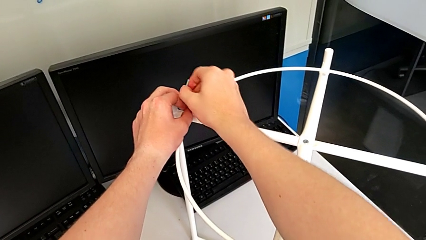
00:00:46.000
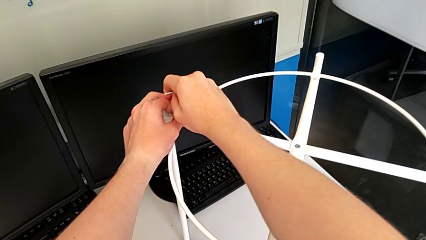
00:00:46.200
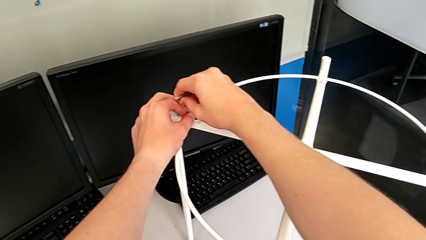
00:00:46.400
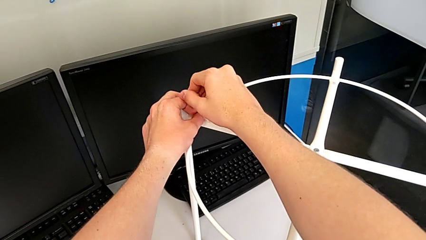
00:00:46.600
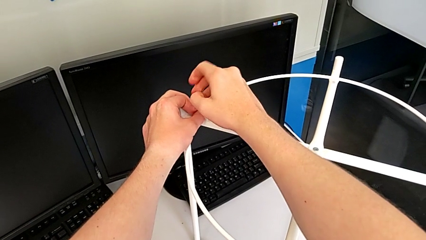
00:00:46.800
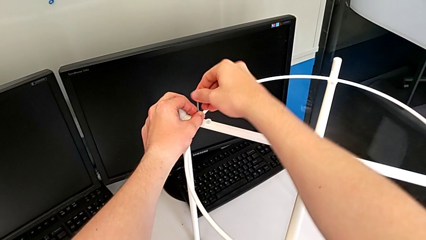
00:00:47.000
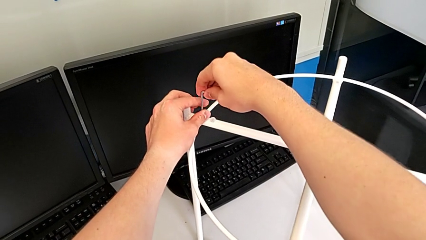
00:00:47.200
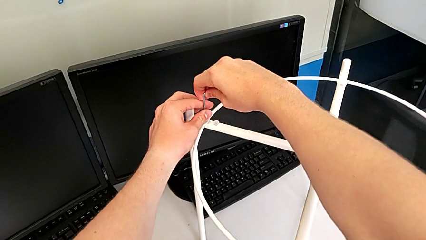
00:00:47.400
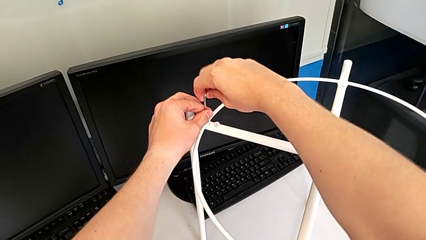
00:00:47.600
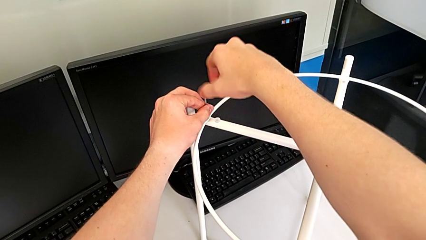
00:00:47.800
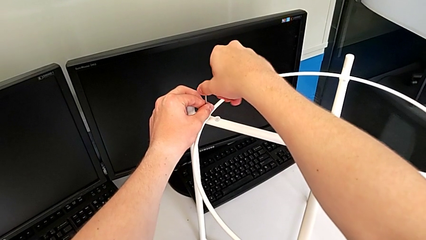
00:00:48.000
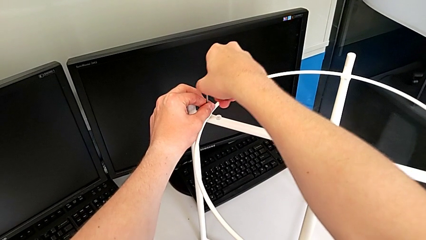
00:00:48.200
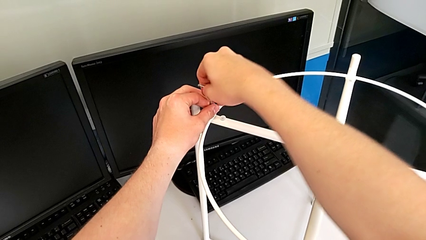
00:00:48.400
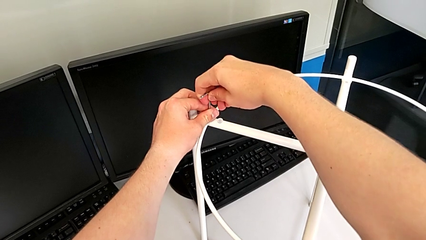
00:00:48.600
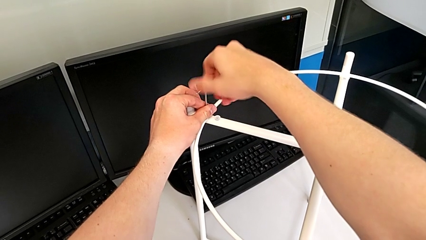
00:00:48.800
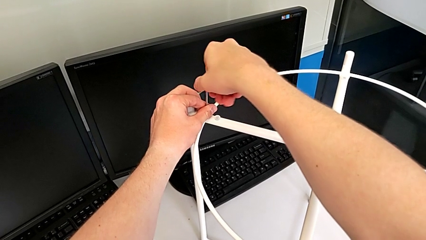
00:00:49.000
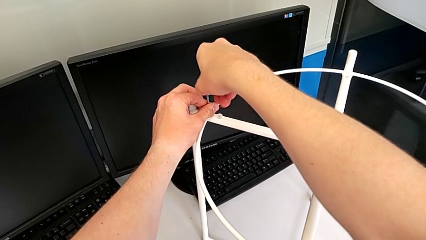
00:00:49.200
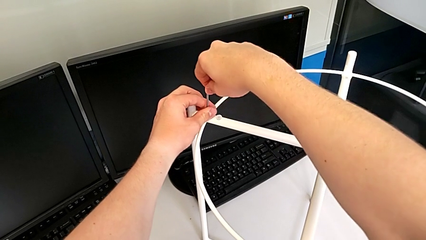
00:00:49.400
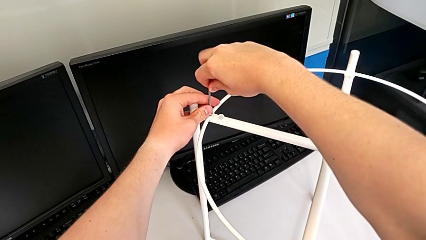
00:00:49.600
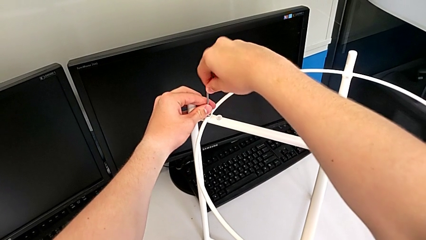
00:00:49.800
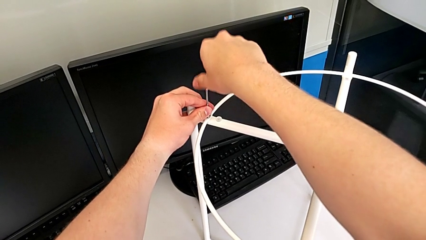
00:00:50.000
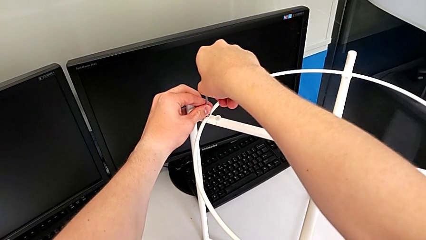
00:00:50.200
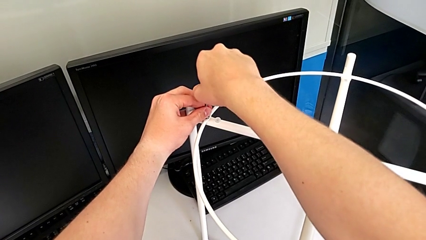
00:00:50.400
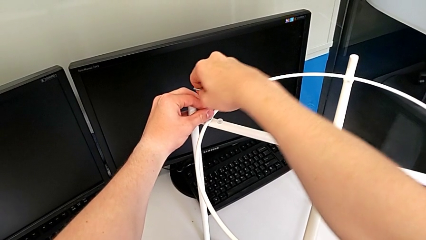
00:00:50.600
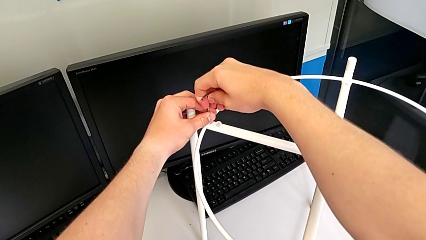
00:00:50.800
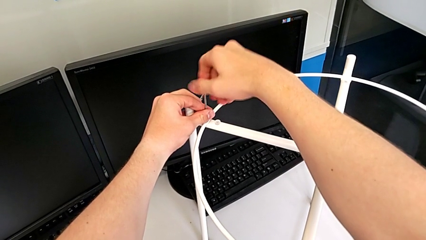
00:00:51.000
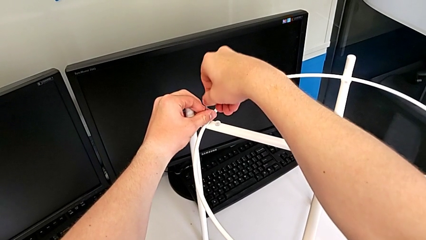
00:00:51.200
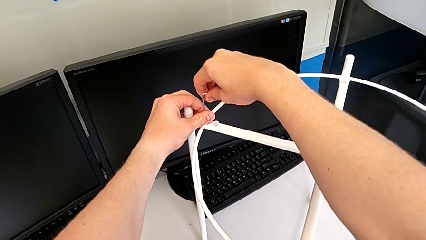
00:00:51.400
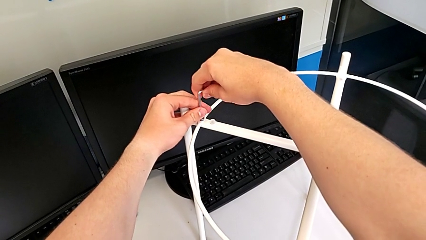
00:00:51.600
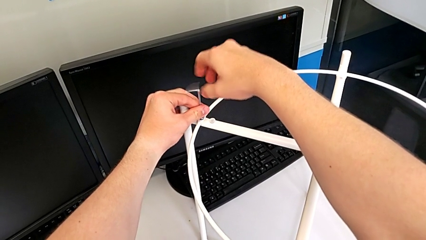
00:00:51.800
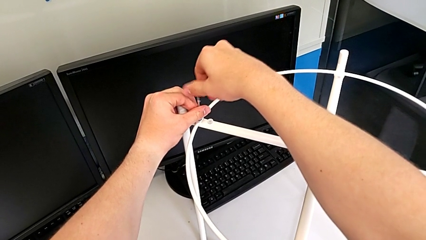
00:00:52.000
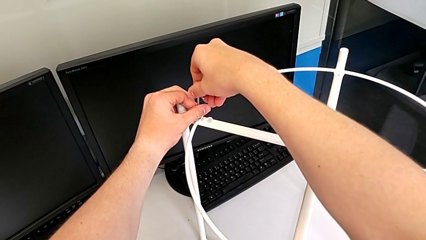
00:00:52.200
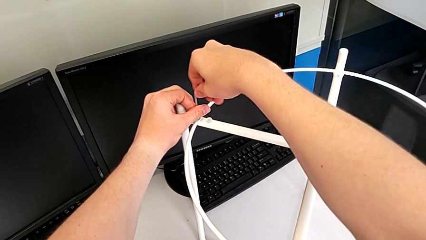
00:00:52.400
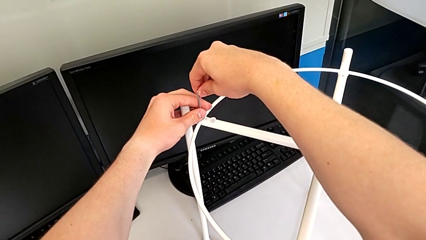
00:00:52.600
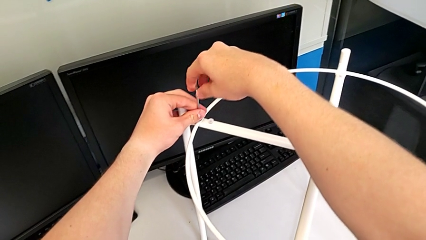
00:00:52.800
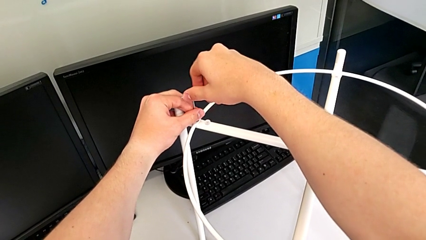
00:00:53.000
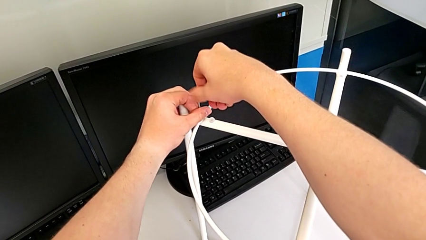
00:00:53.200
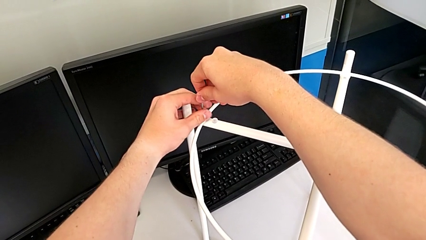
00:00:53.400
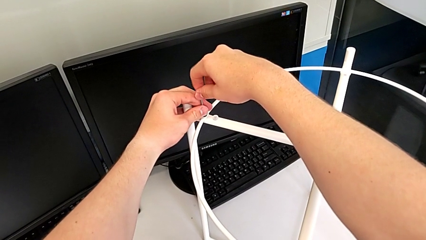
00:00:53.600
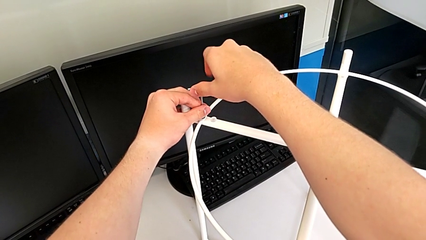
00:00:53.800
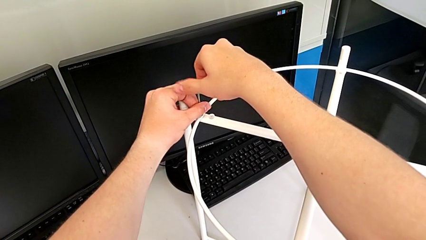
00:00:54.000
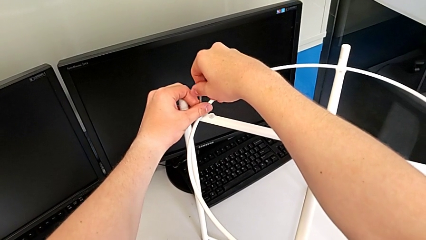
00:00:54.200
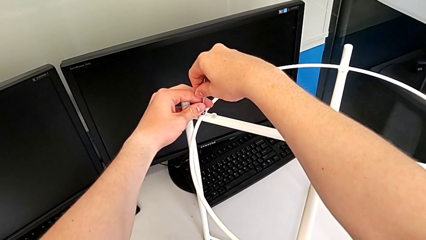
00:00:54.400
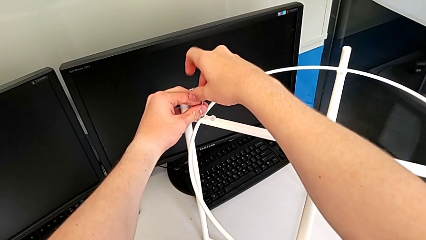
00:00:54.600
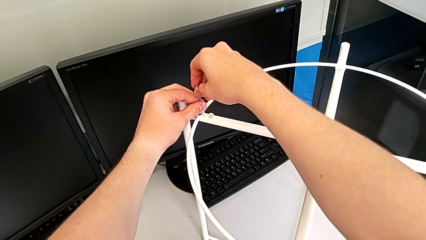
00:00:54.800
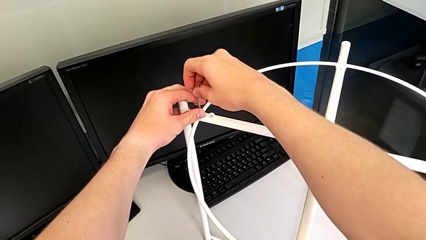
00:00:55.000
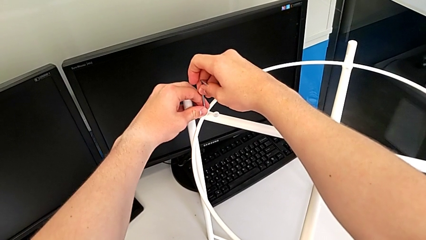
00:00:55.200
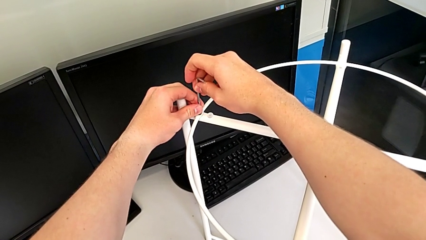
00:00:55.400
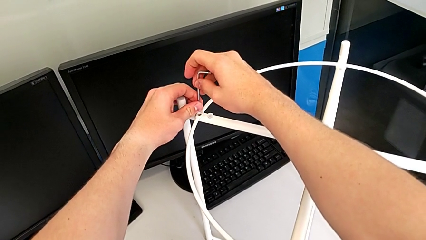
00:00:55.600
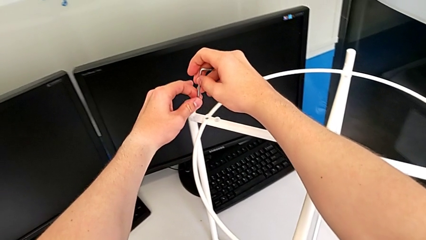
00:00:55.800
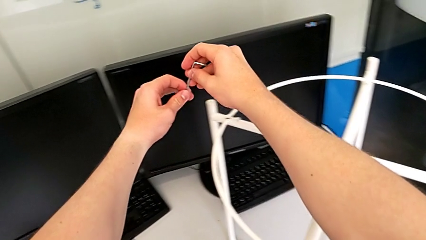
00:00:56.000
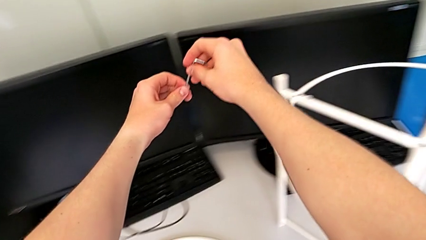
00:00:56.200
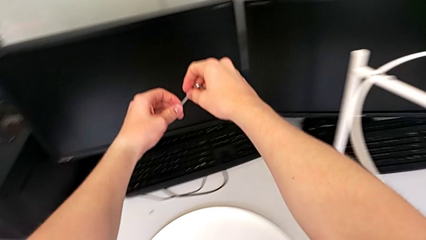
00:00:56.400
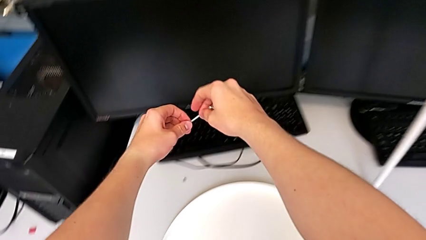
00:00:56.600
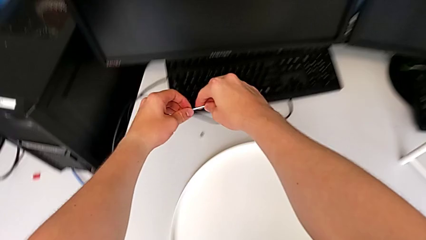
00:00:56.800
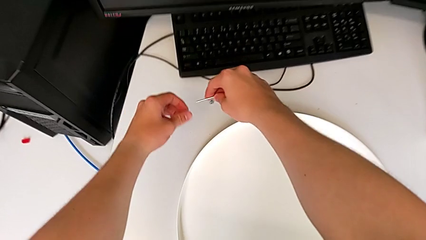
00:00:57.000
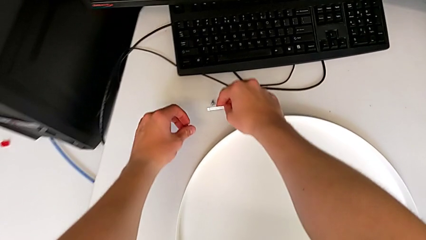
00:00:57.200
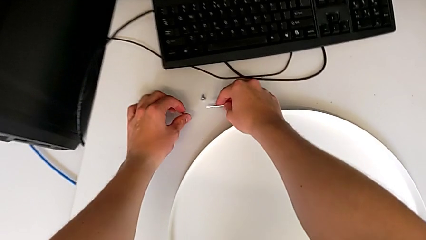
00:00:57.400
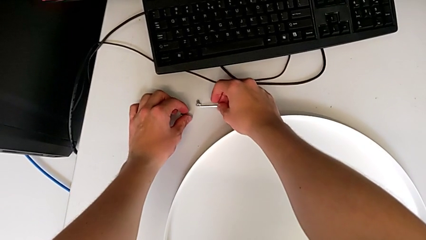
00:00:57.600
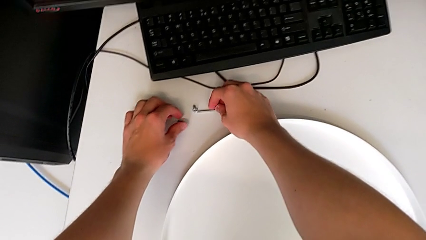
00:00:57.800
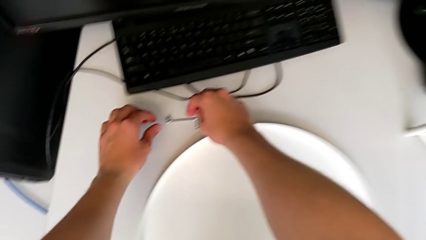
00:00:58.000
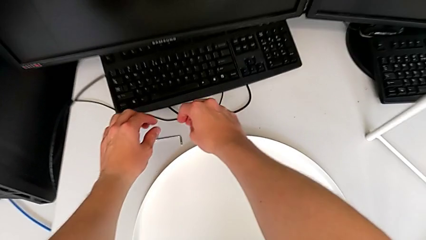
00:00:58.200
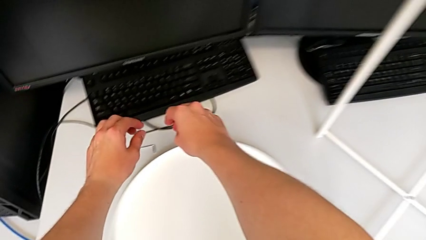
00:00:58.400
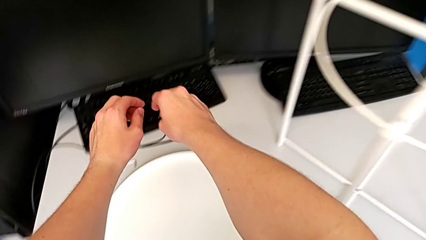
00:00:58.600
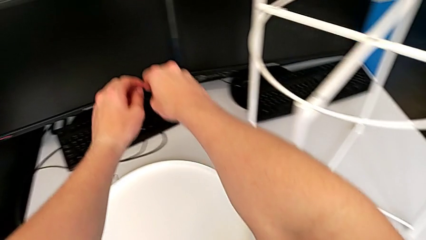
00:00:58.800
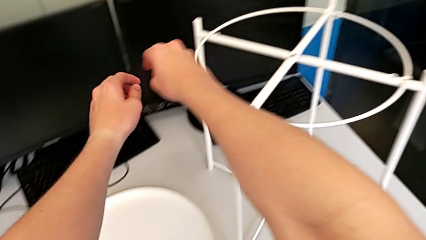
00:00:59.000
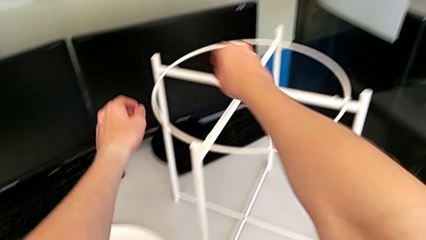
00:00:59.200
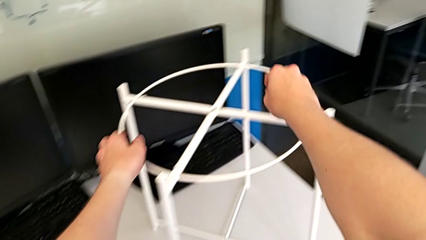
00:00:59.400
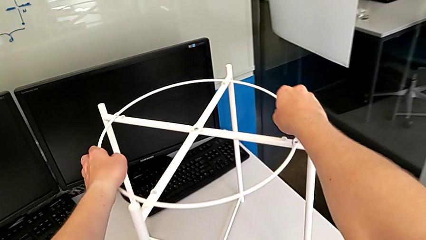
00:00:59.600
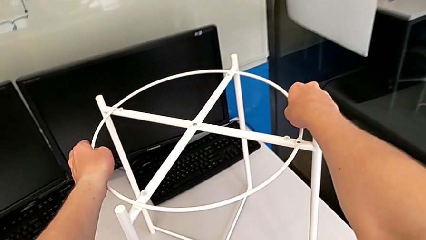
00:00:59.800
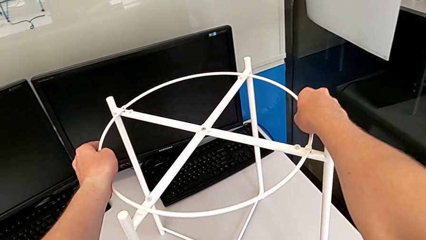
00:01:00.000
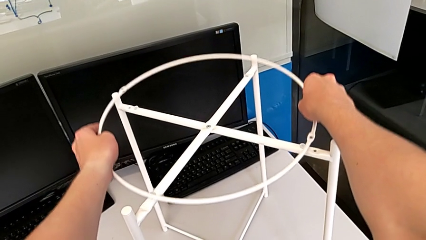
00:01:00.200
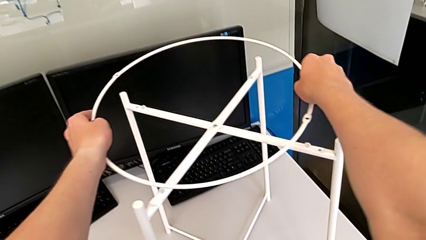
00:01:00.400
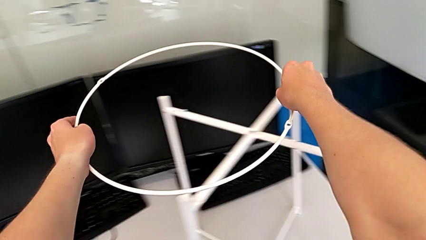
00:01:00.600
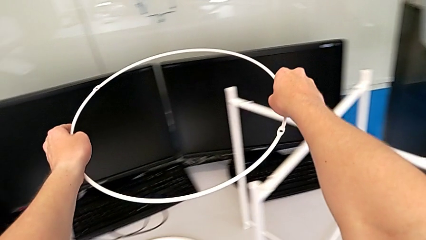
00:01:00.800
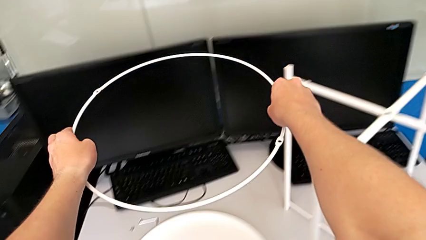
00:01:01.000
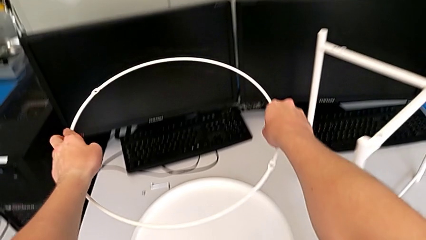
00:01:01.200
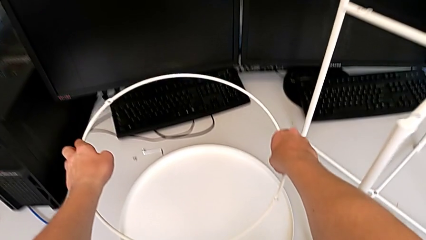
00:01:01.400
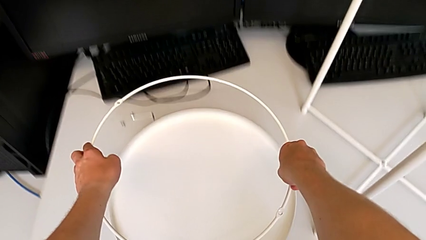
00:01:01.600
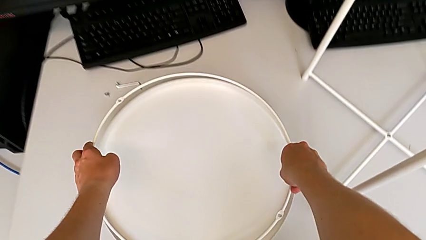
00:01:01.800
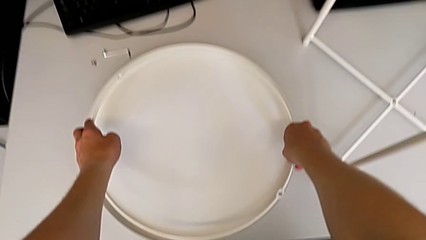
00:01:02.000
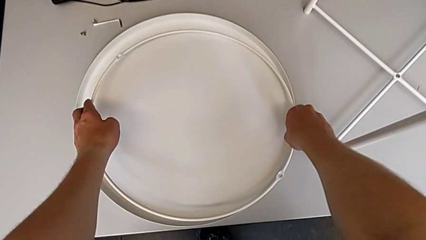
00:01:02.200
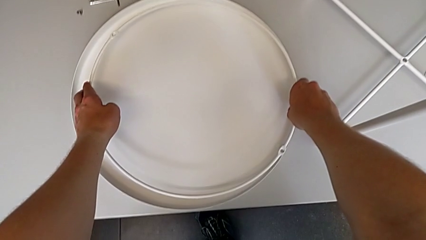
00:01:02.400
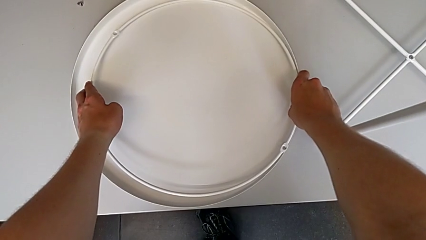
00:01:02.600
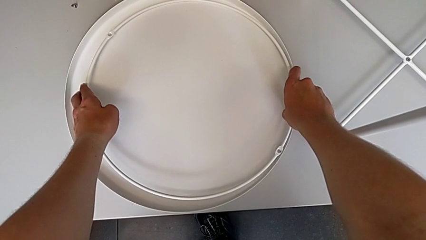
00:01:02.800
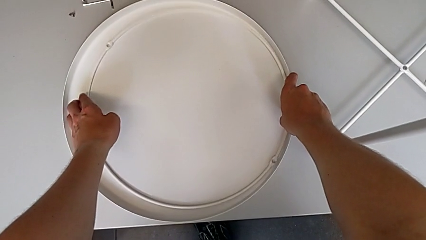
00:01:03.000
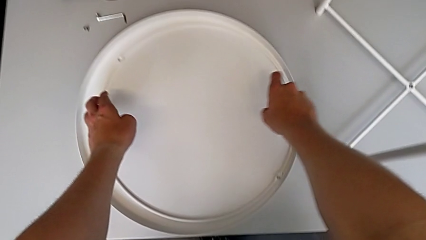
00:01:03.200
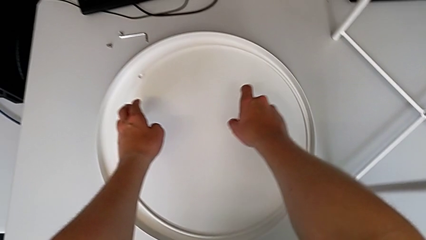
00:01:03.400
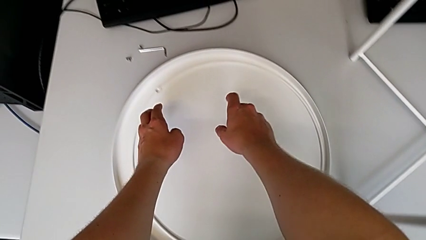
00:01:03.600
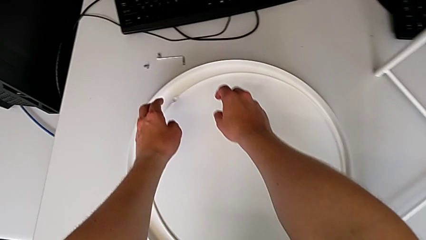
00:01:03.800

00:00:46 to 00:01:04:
The camera wearer is unscrewing the first hex socket head of the circle. They unscrew the second leg, disassemble the hex socket head, approach the tray table, grab the circle, lift the thin circle and place the circle.
